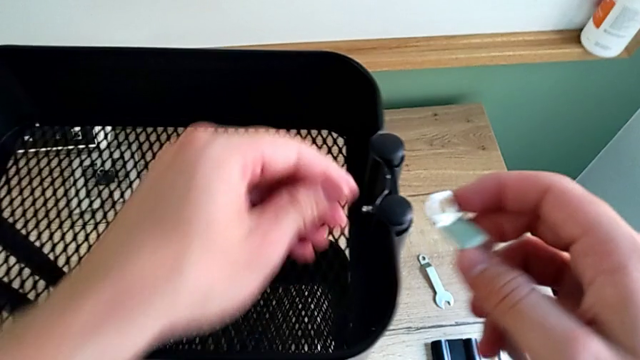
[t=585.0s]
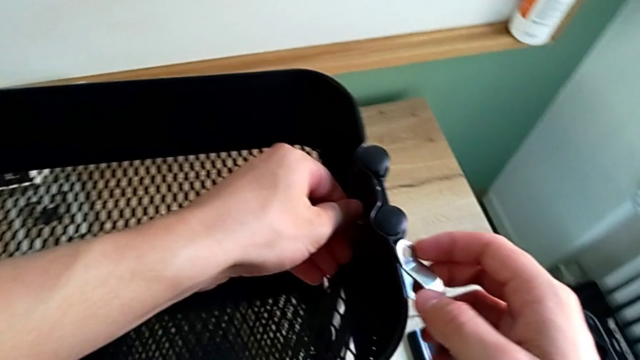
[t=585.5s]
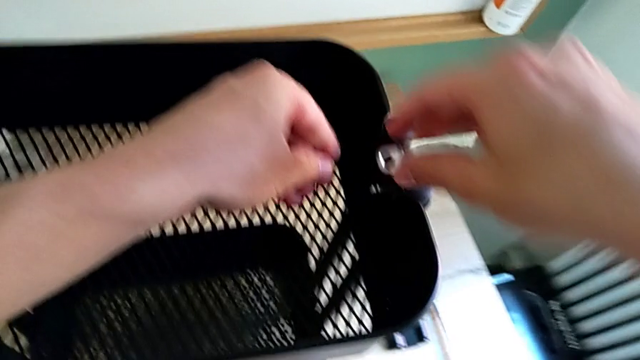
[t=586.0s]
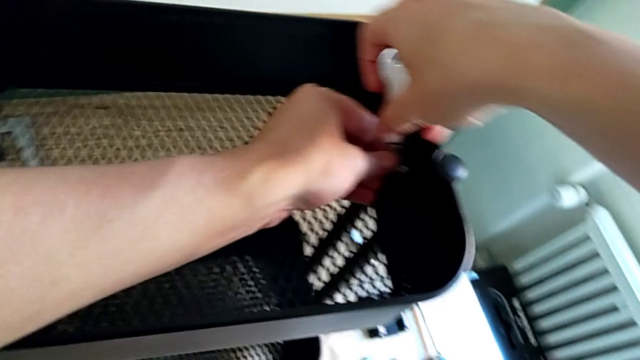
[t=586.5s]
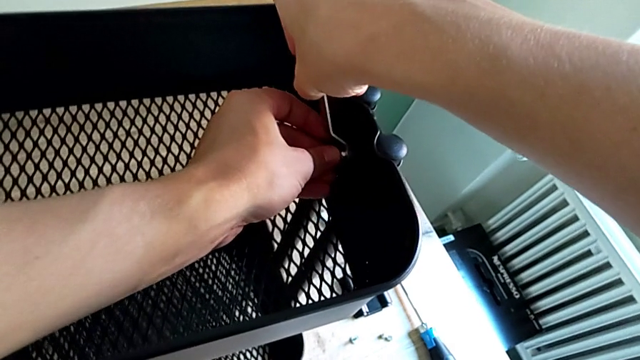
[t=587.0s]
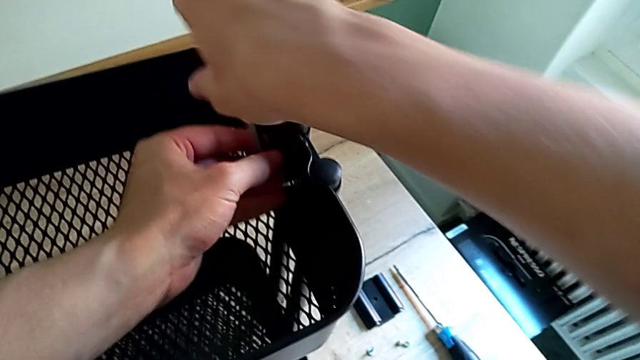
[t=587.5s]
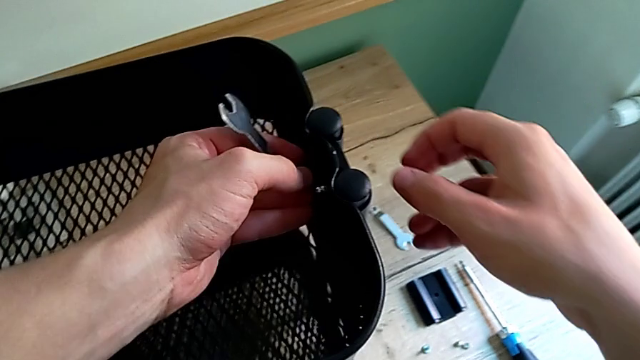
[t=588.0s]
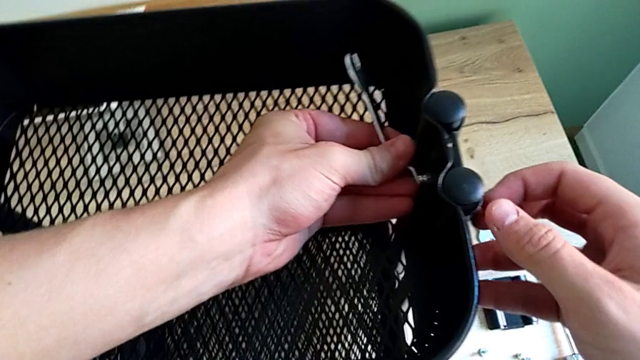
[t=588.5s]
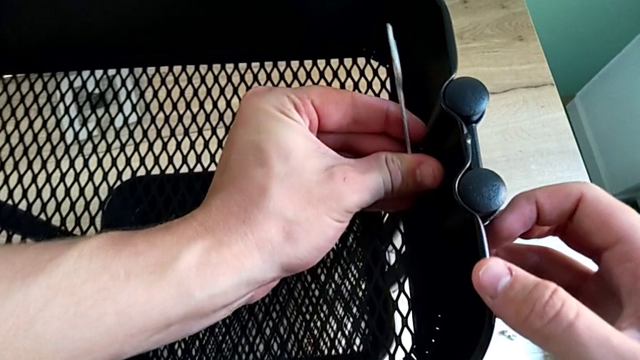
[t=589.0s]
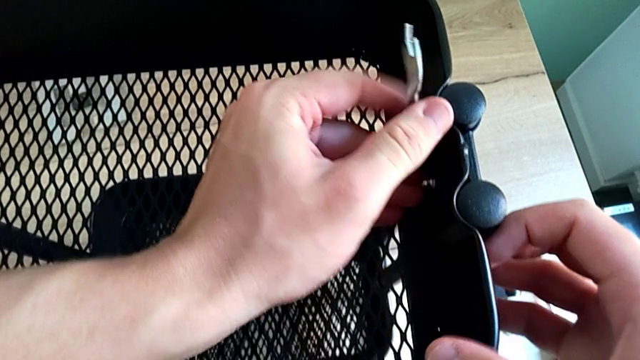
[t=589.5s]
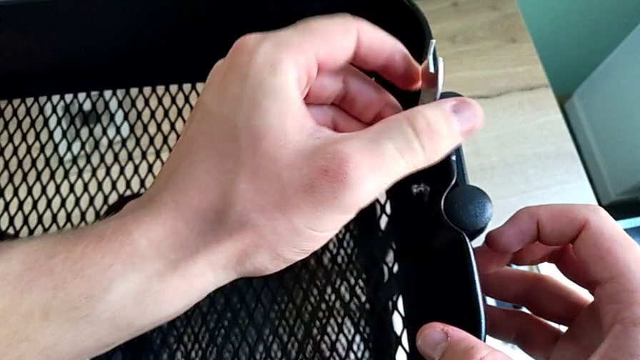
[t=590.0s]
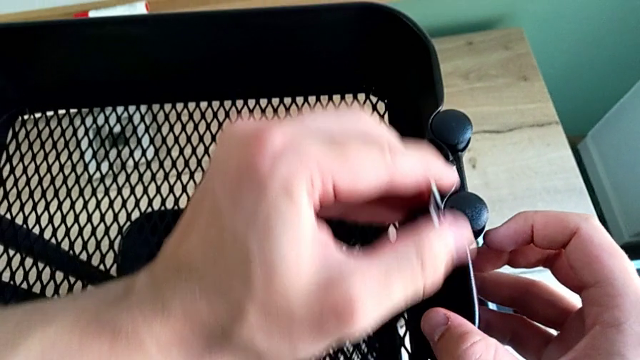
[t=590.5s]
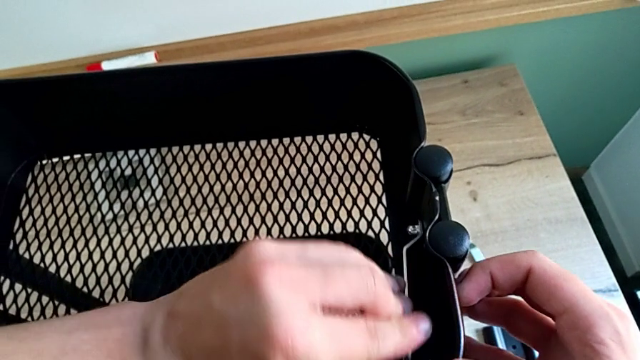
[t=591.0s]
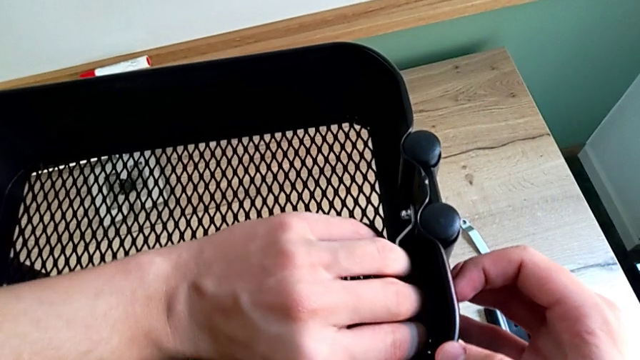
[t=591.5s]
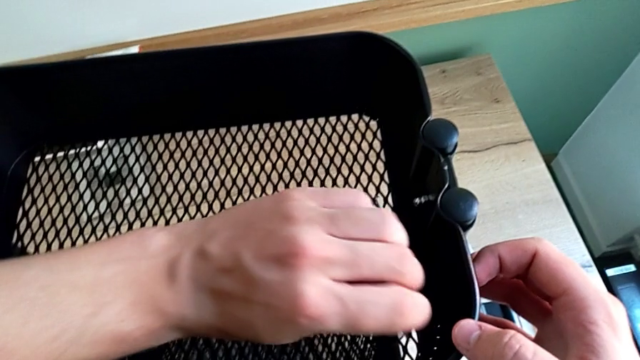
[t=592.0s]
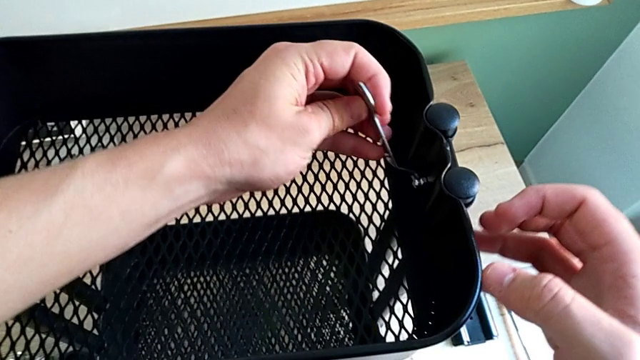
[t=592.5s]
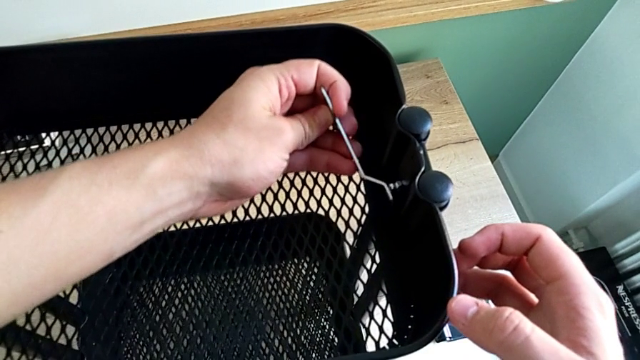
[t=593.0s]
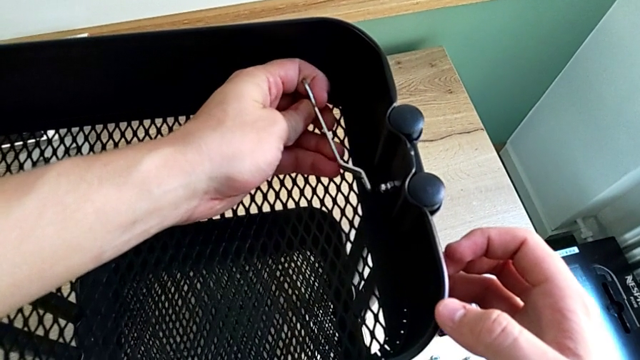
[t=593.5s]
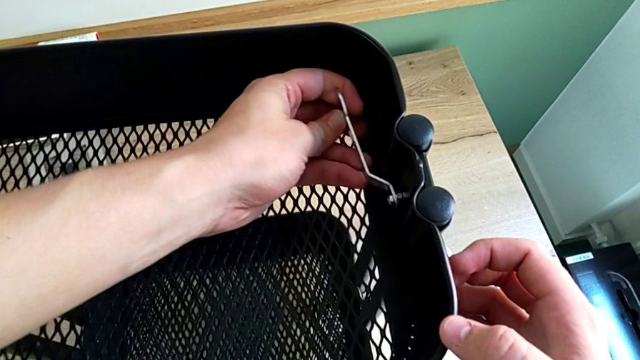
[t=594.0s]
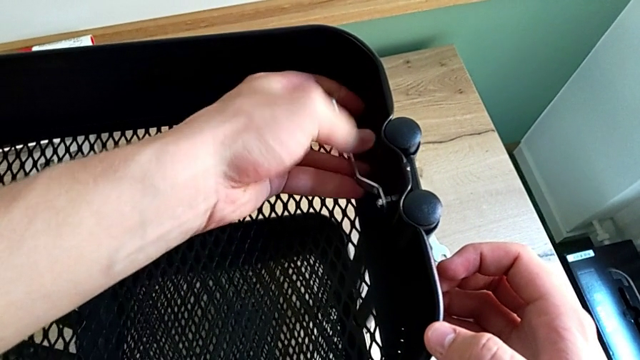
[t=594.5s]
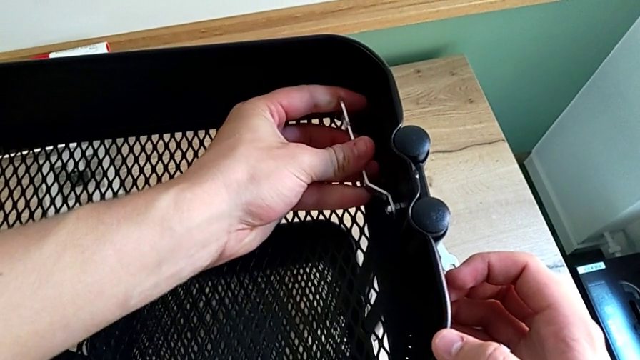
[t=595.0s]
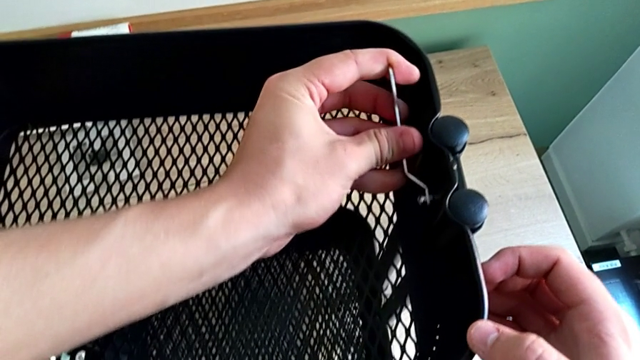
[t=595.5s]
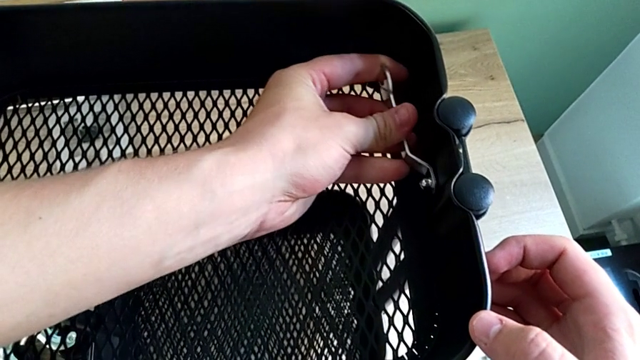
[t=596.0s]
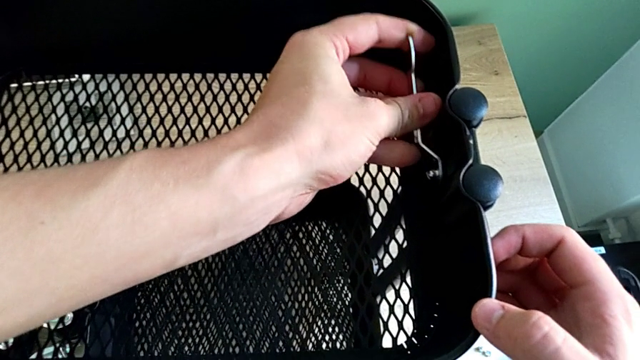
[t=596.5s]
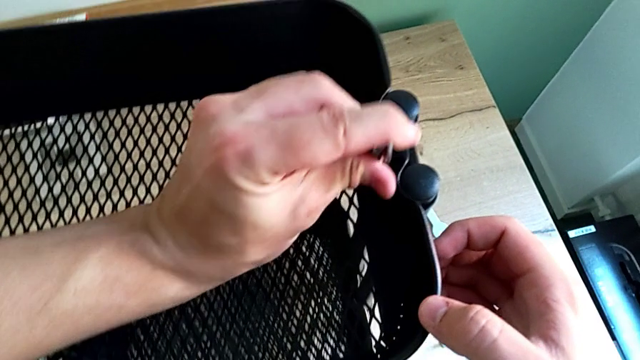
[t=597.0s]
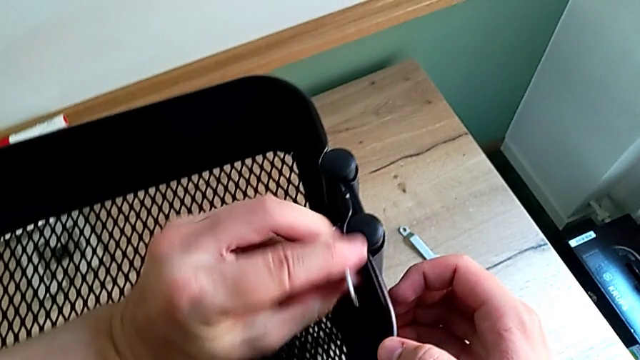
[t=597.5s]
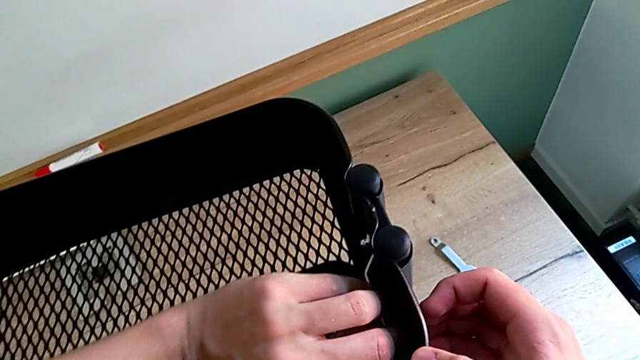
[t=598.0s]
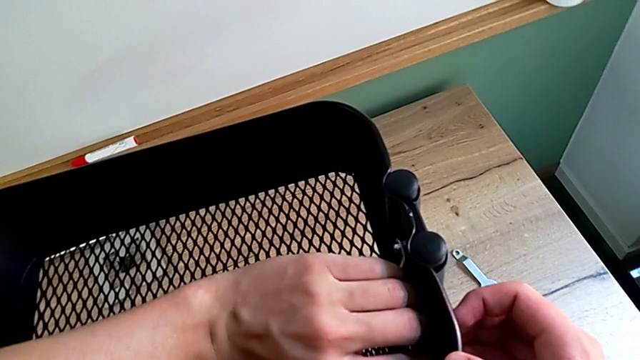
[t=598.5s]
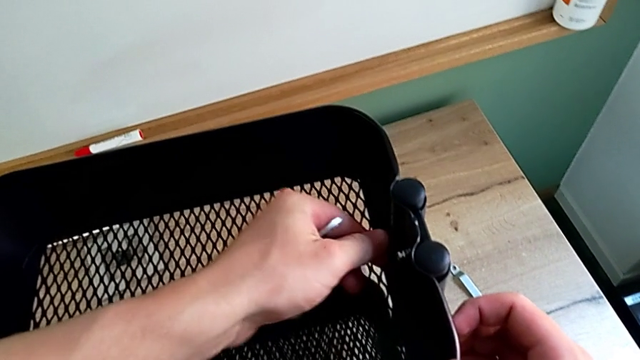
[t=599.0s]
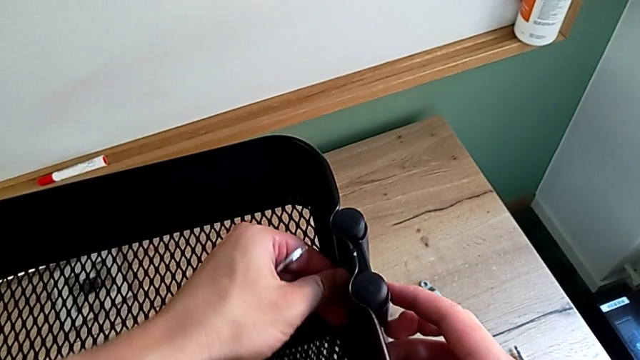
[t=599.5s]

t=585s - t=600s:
The camera wearer is screwing the top bracket on. They begin to screw the right screw.

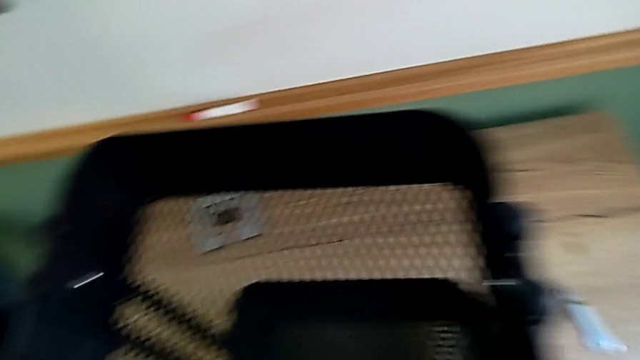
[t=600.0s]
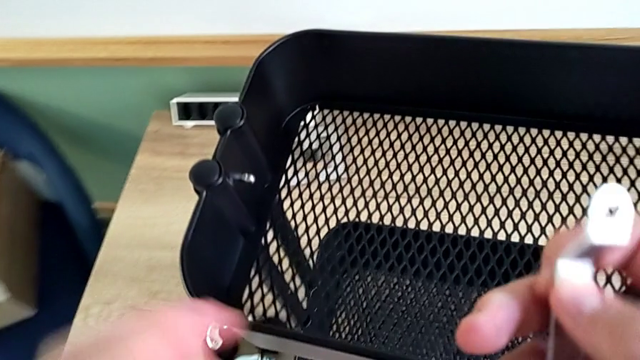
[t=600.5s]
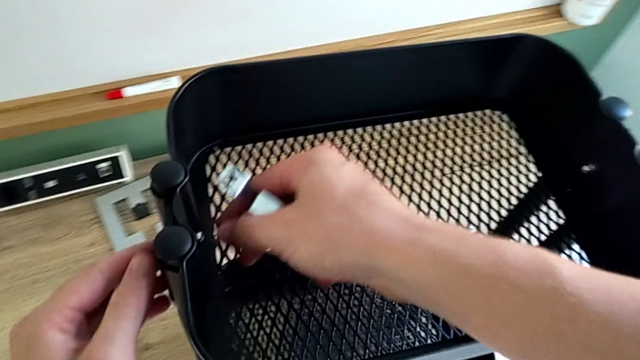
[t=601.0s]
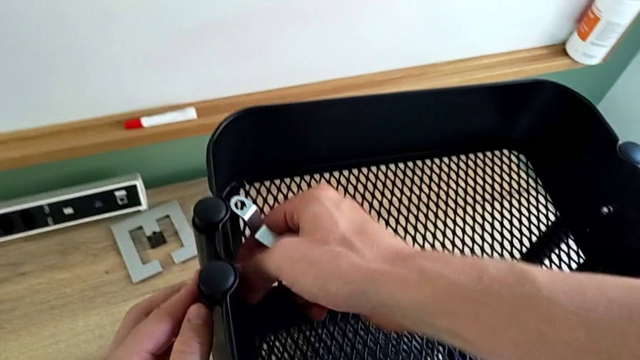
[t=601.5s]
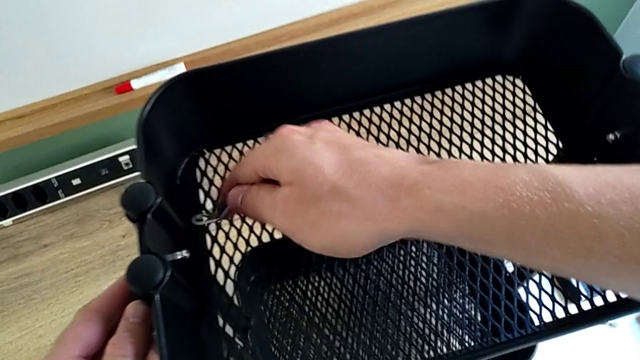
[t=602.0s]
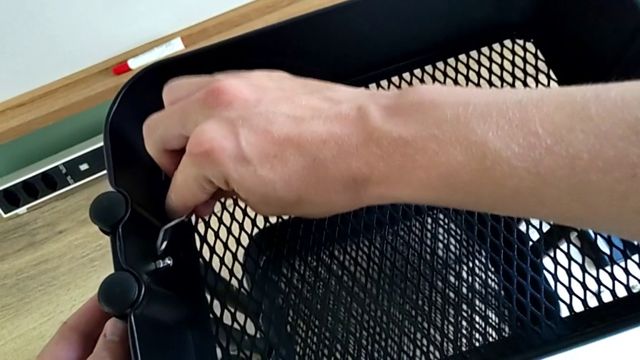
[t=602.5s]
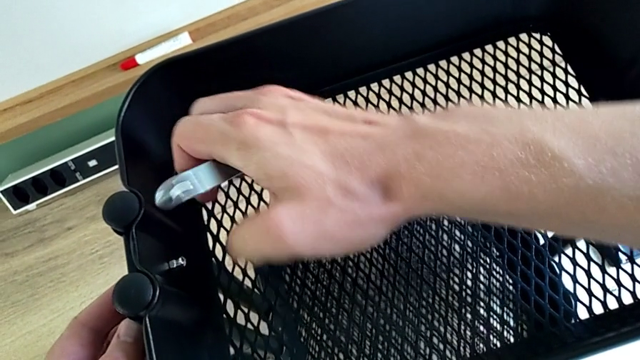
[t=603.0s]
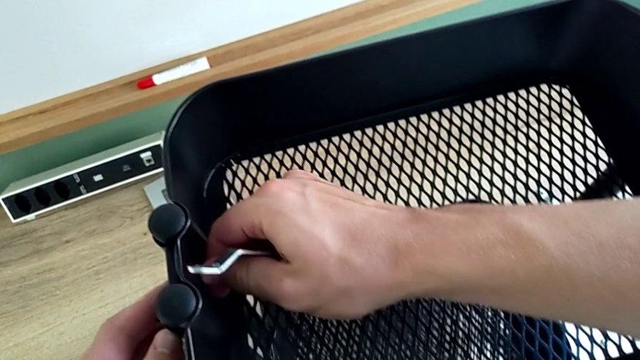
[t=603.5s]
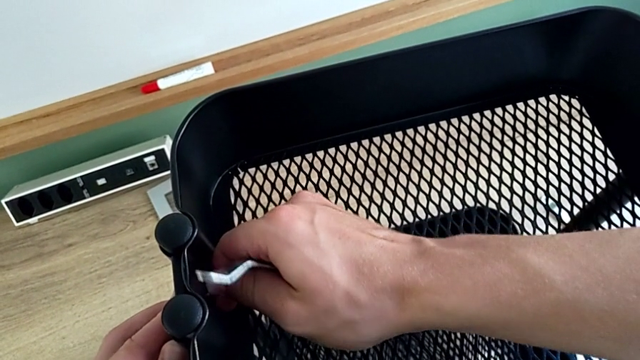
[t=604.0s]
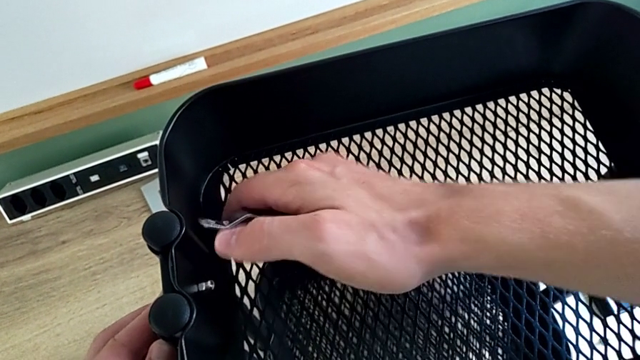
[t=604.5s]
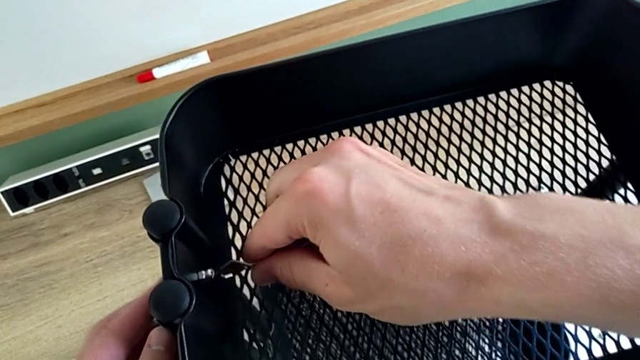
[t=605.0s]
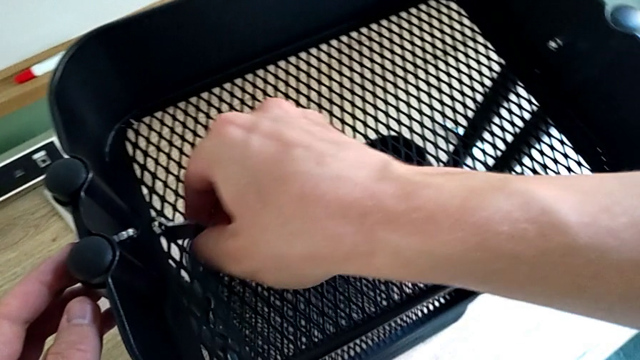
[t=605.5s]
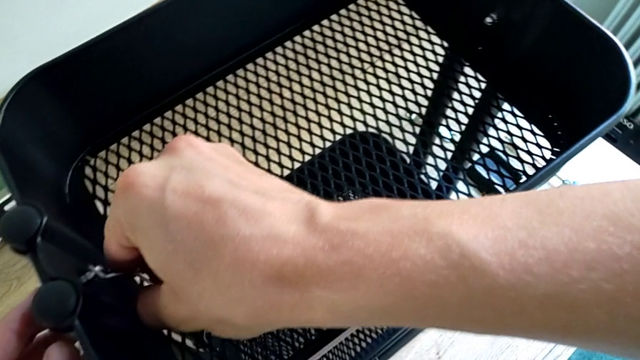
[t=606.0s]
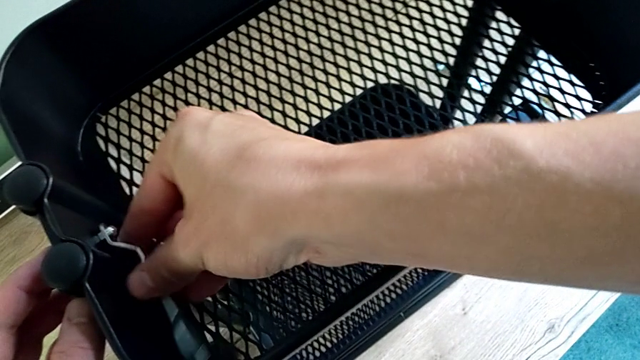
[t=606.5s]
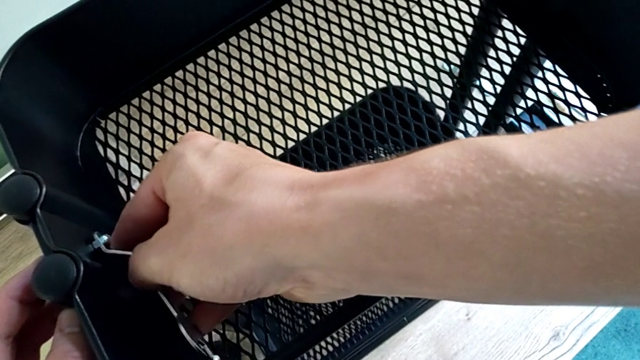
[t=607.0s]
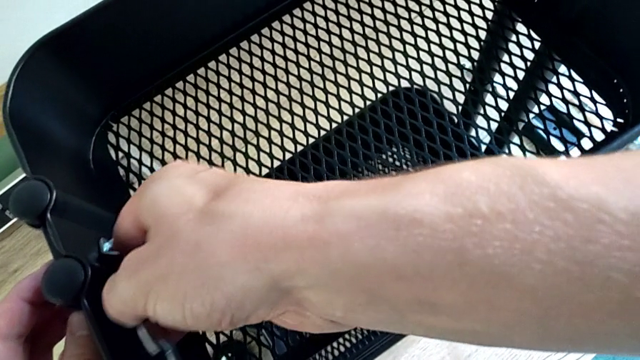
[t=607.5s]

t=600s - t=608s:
The camera wearer is screwing the top bracket on. They begin to screw the left screw.
